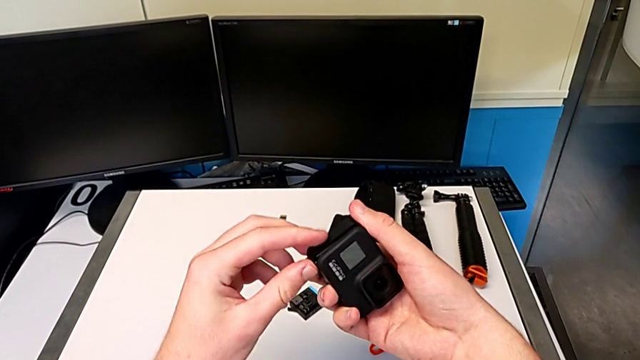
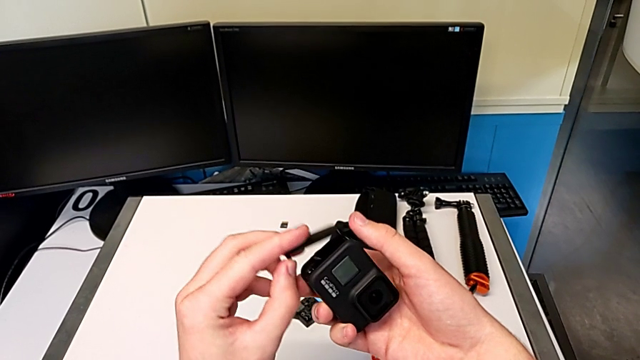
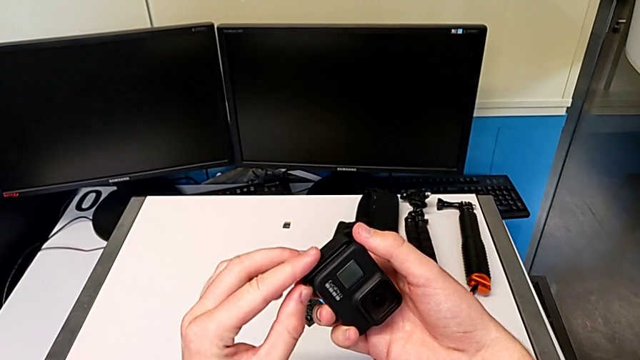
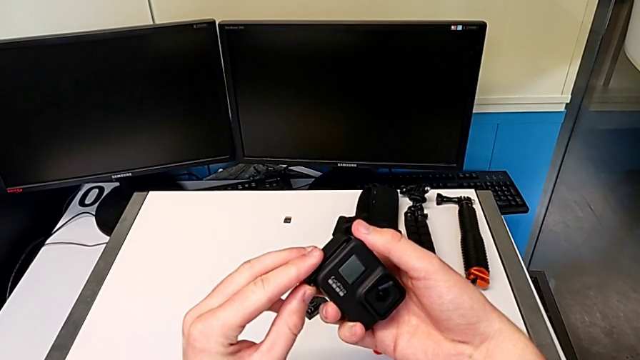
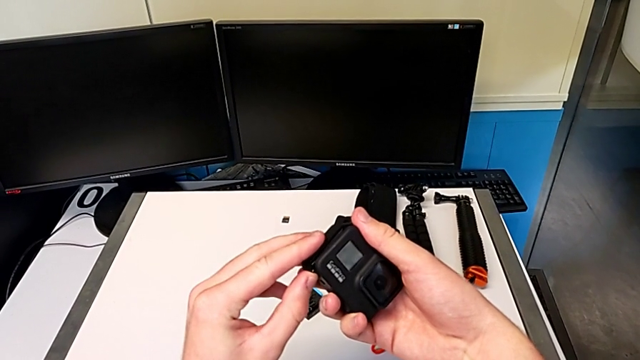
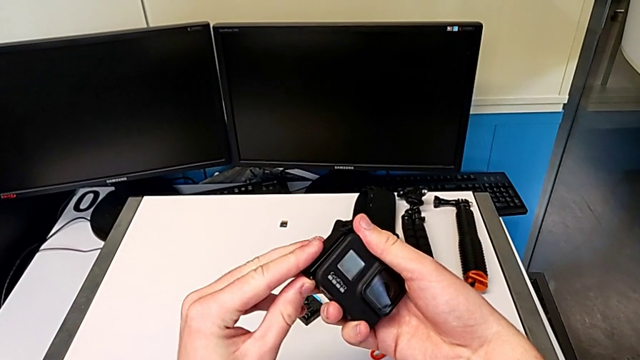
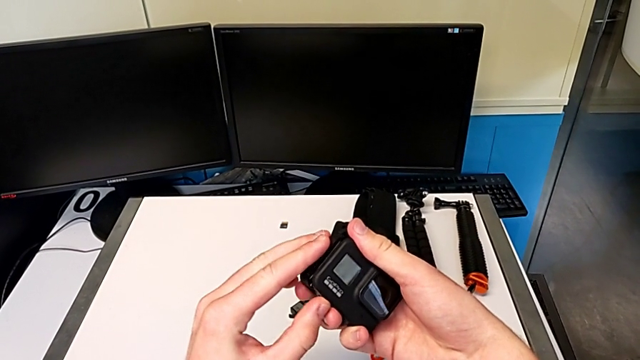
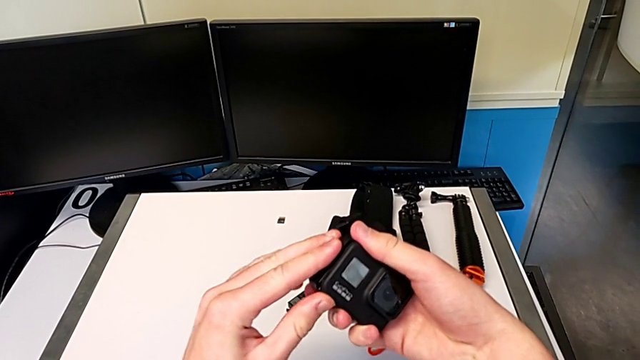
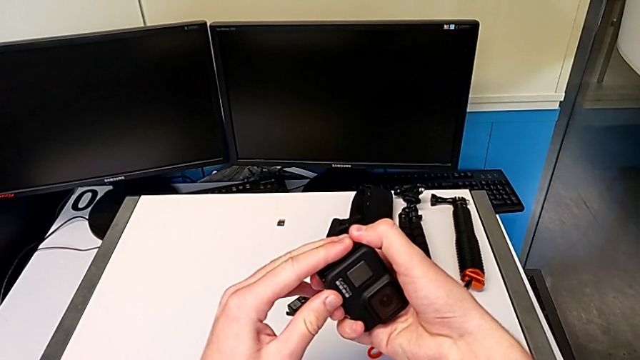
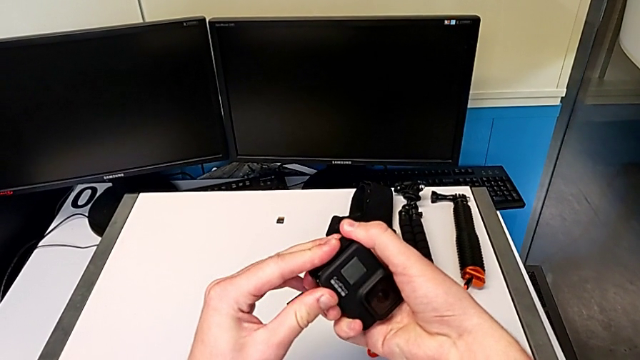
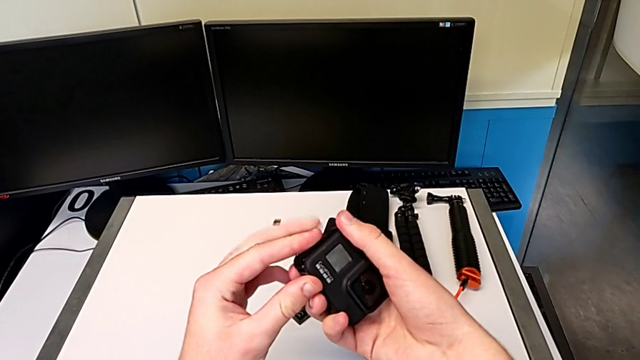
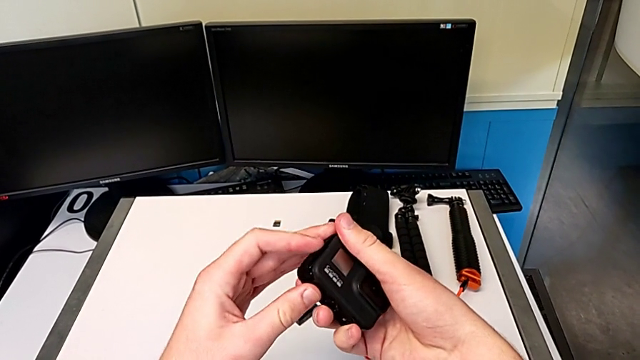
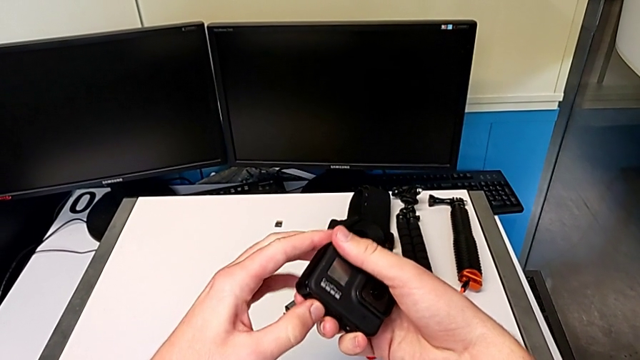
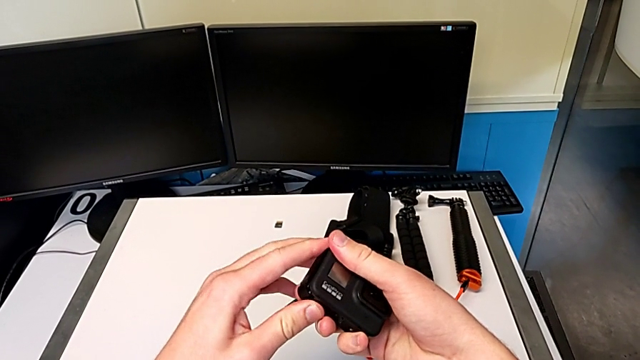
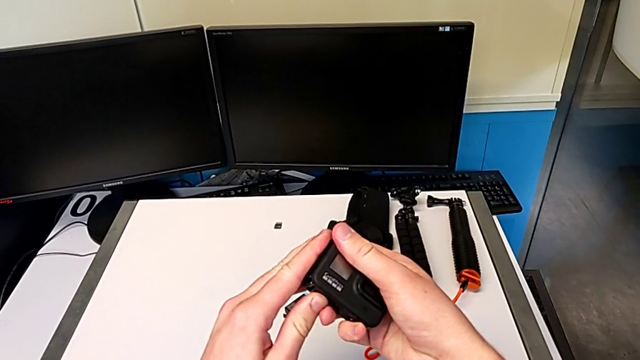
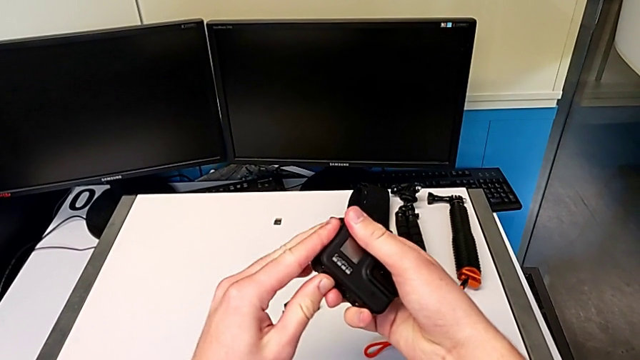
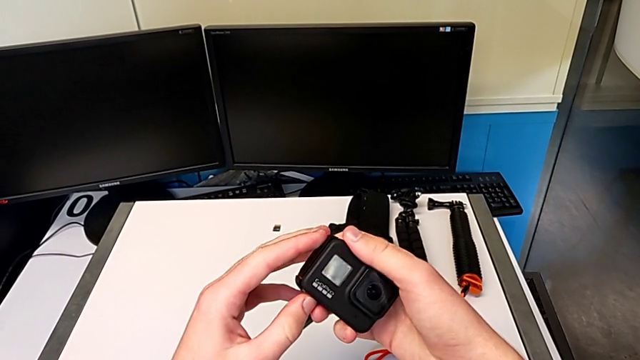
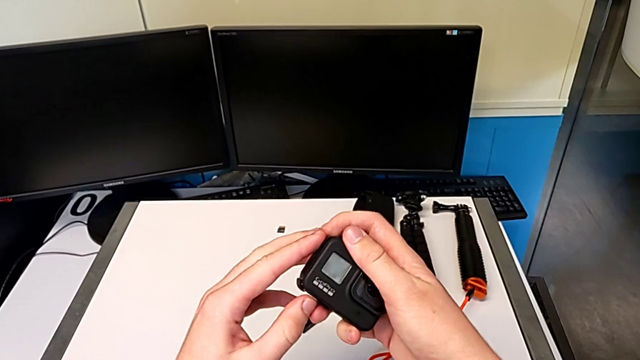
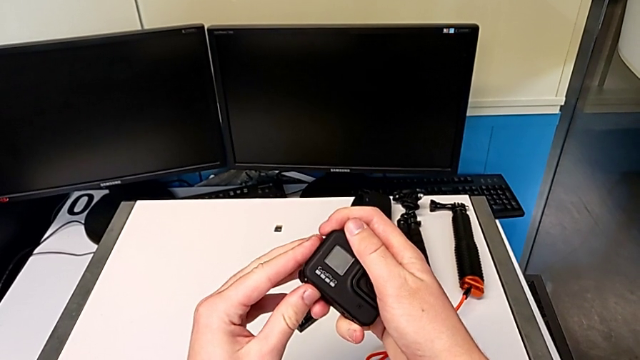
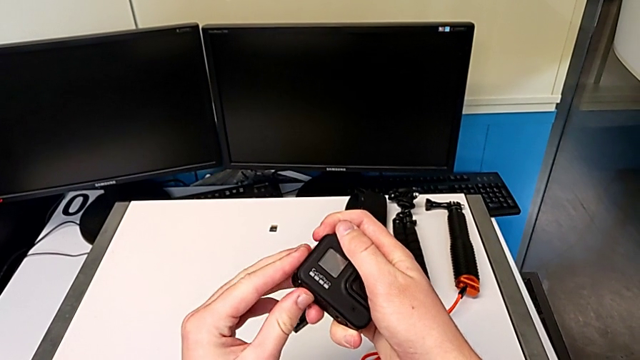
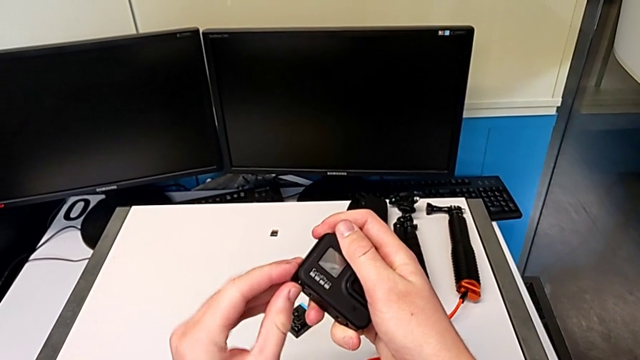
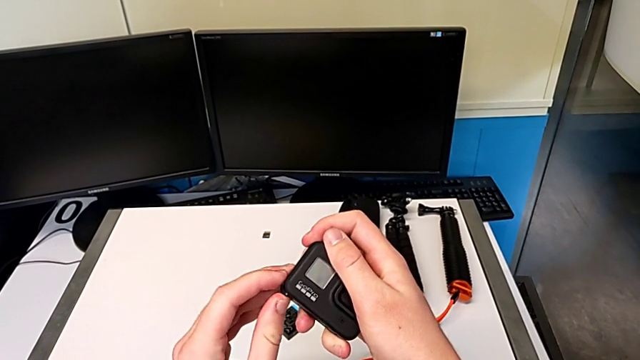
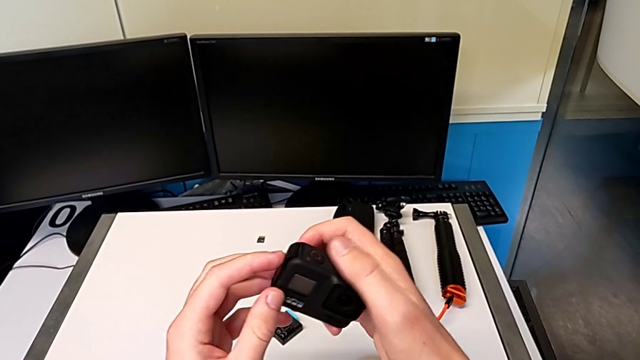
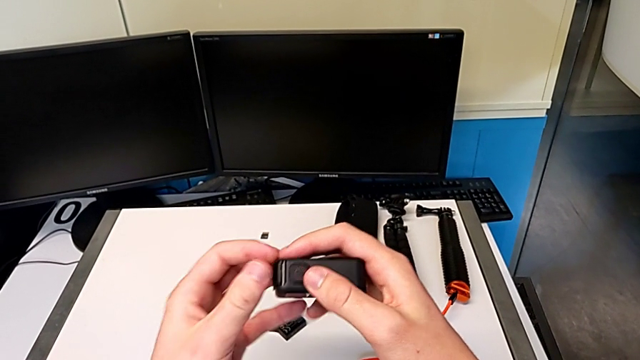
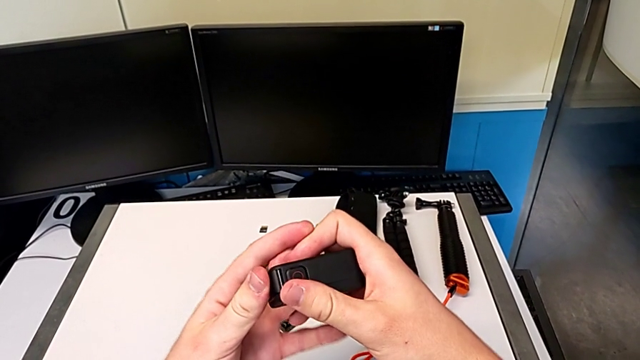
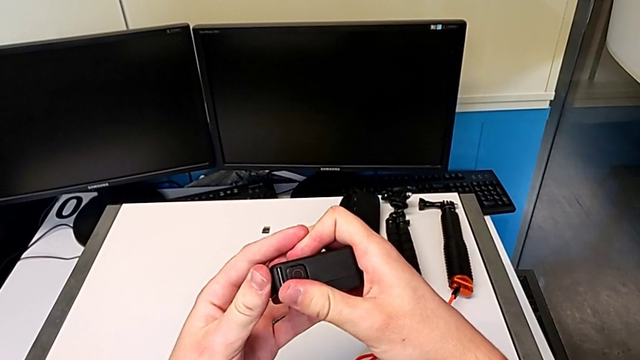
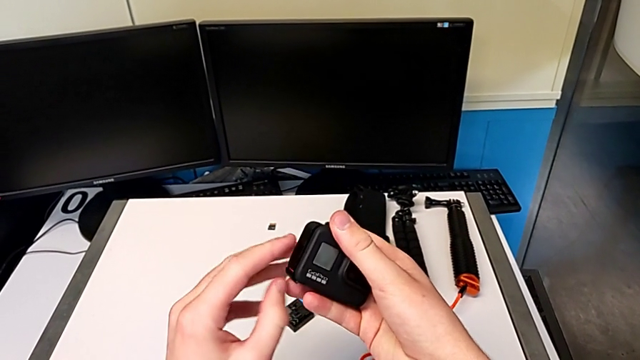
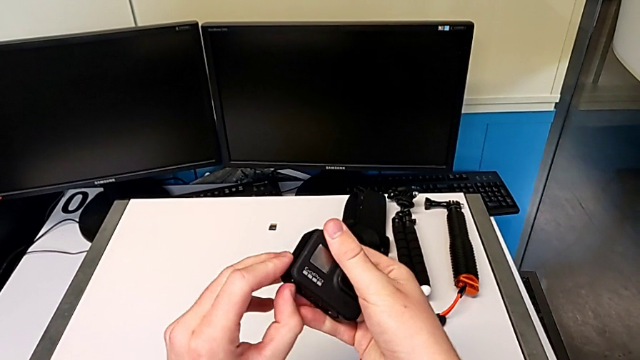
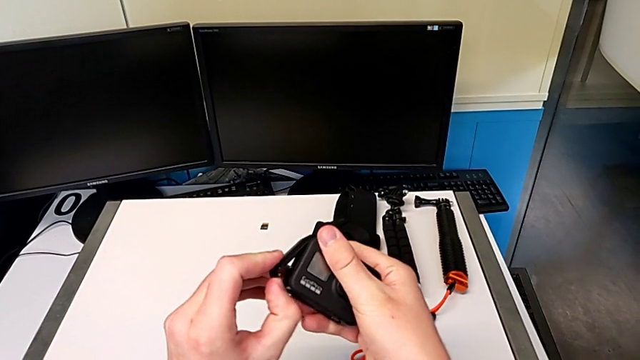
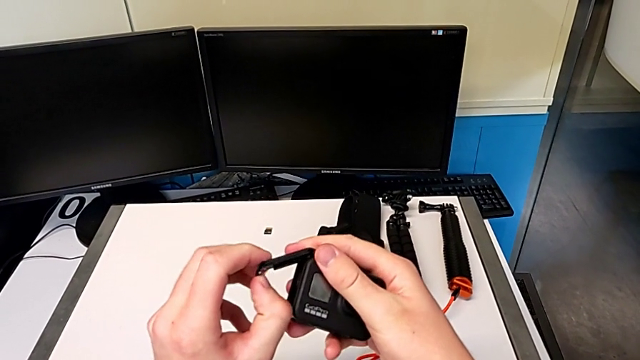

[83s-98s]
The camera wearer is changing the battery for the GoPro. They lift the battery door, assemble it, inspect it and lift it.

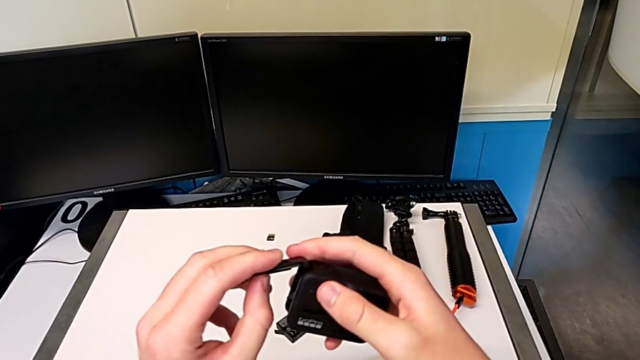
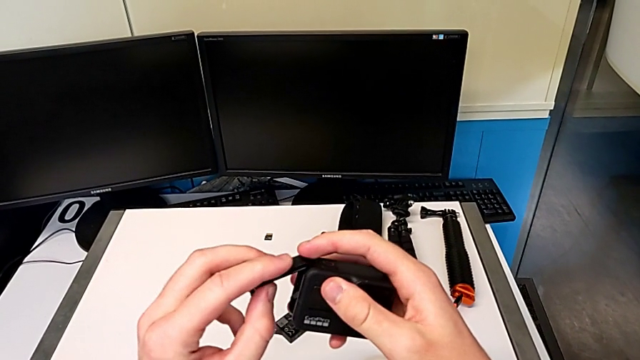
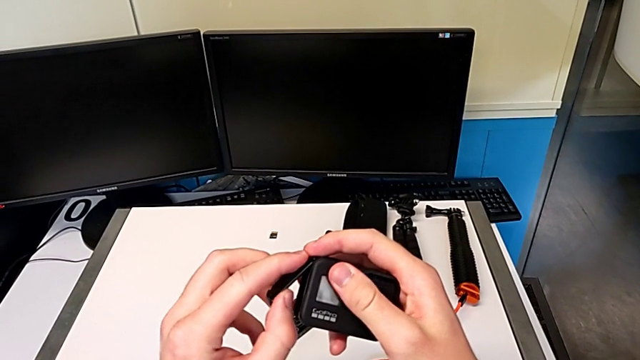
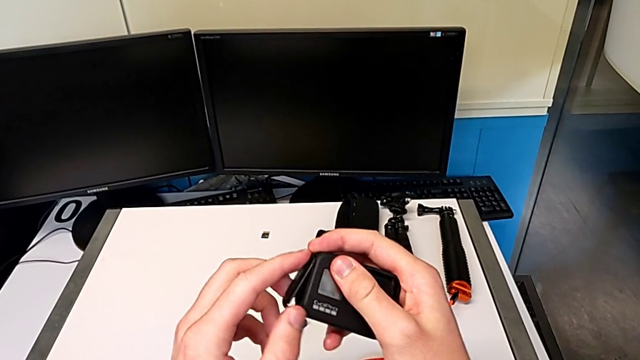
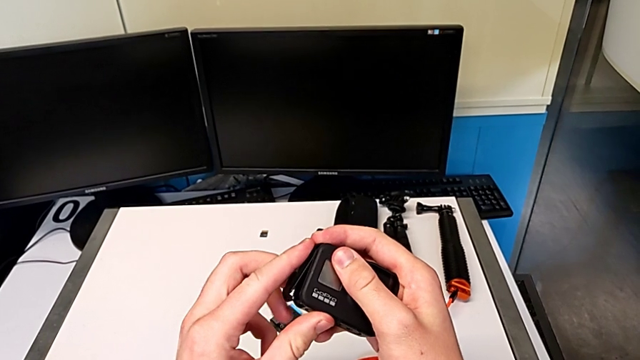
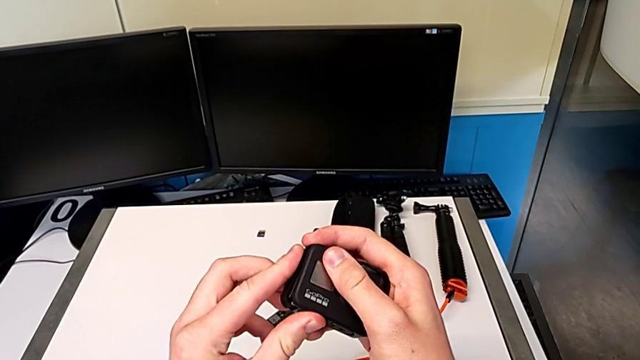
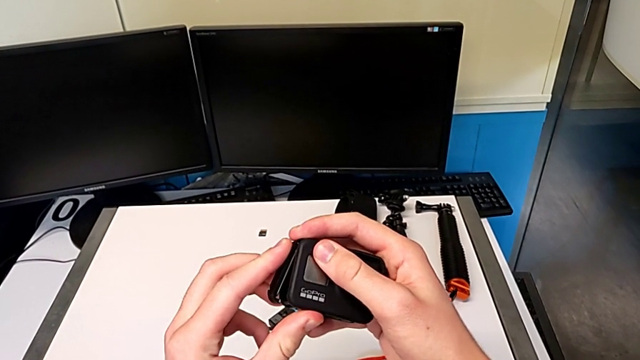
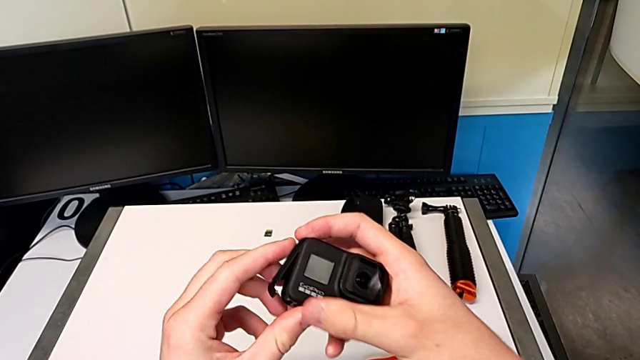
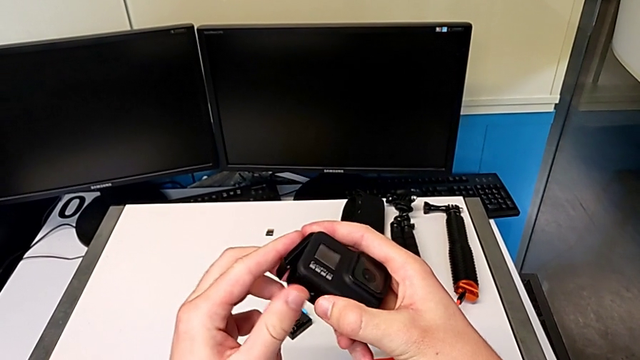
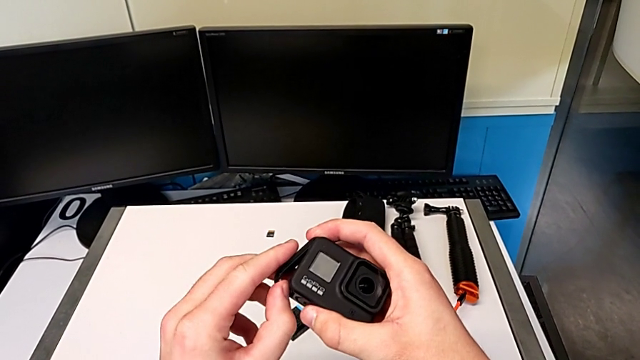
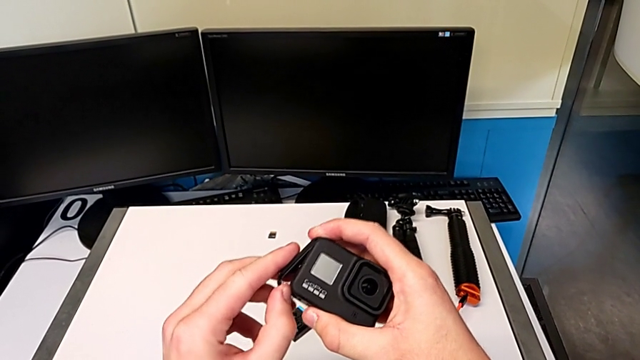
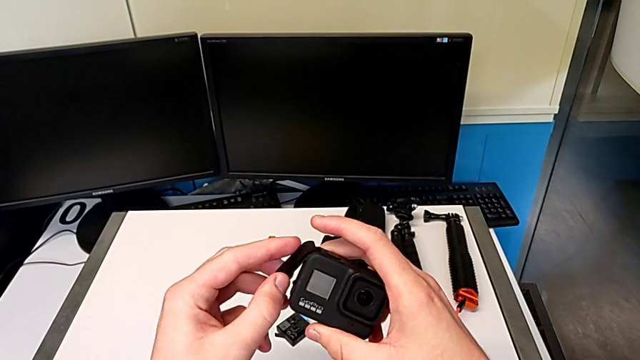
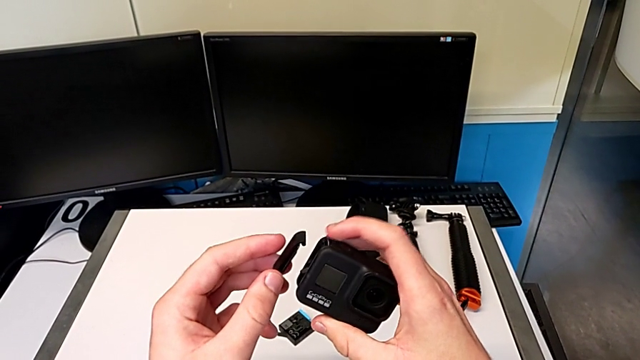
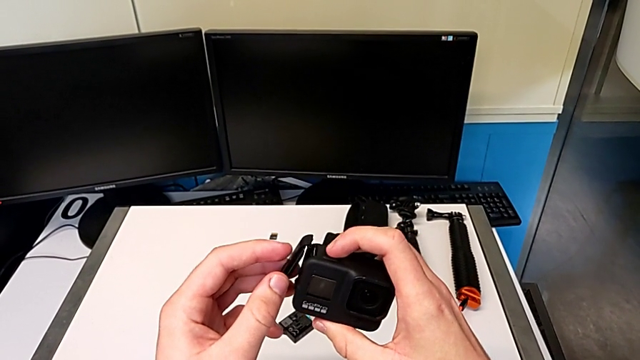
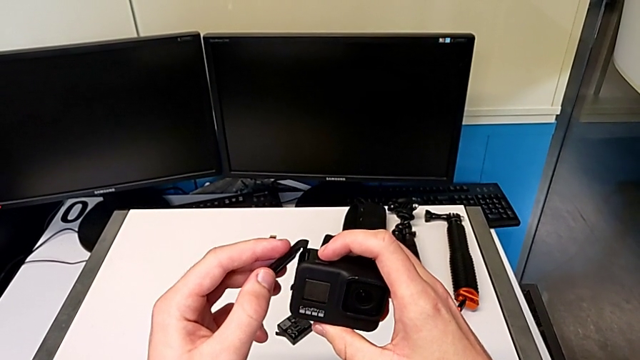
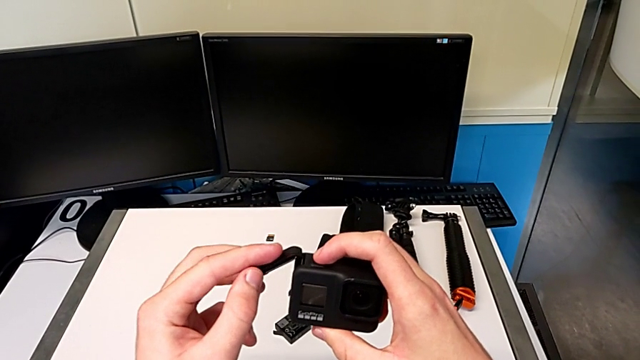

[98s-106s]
The camera wearer is changing the battery for the GoPro. They place the battery door and lift it.
